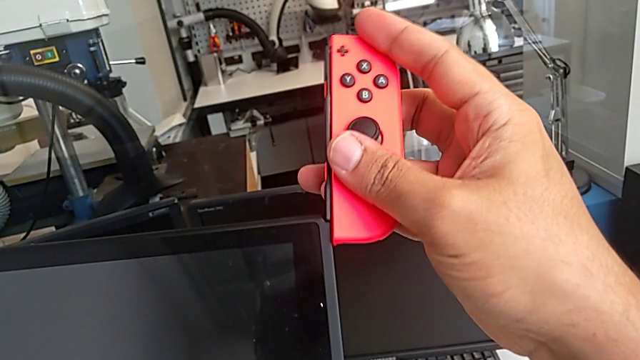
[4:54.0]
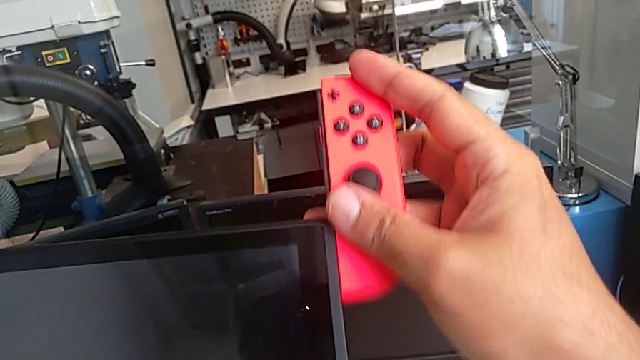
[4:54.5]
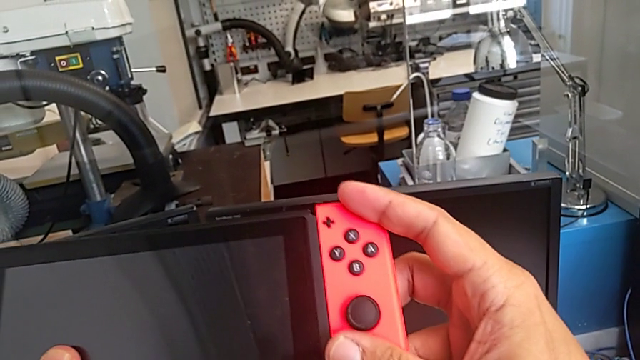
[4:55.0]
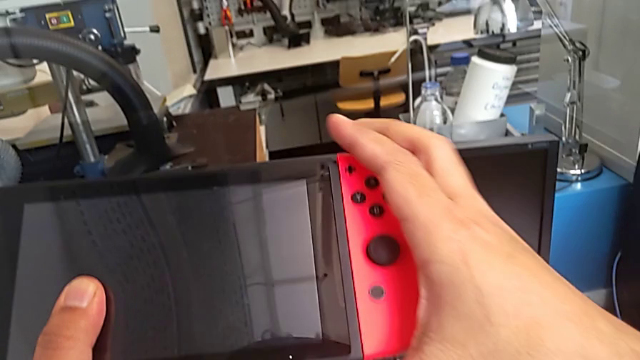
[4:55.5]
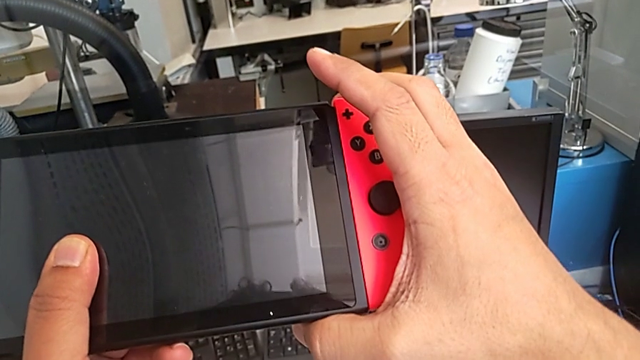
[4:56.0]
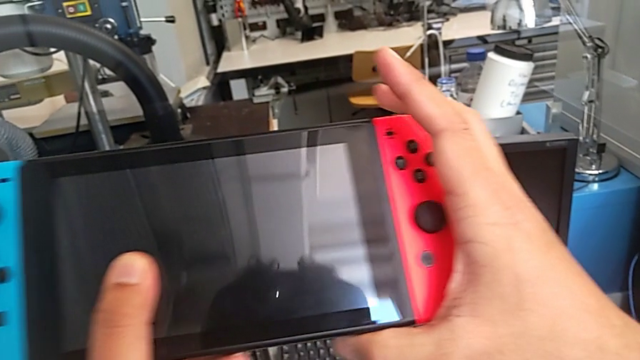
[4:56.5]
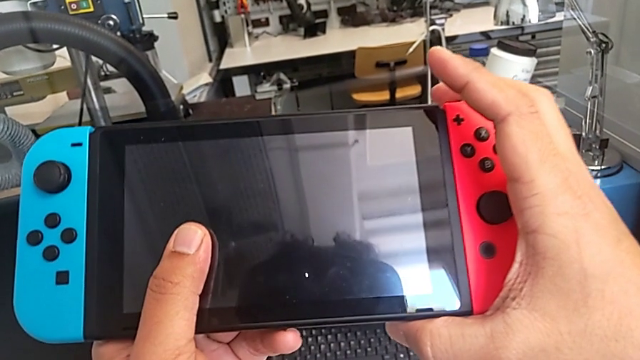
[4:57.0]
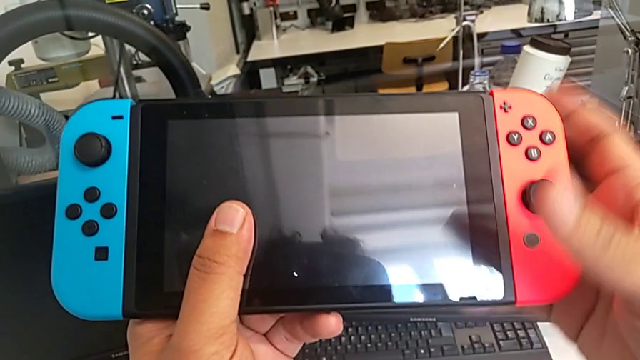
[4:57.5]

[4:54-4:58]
The camera wearer is changing the Joy-Con controllers from the comfort grip to the Nintendo Switch. They keep assembling the red Joy-Con controller.

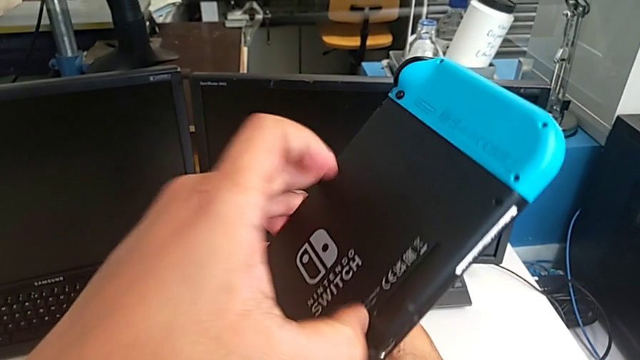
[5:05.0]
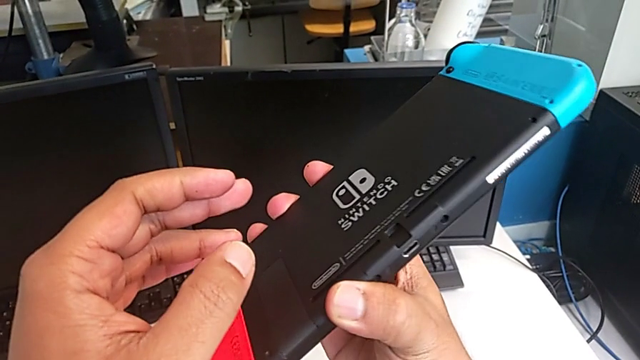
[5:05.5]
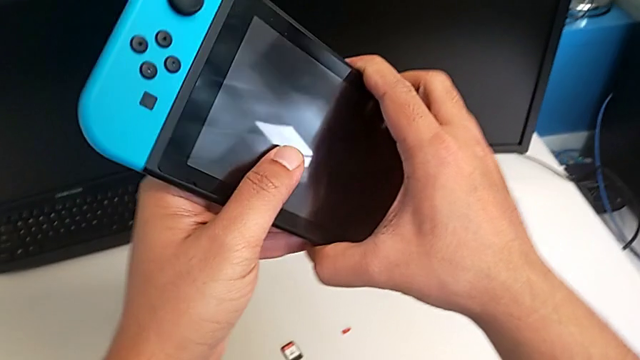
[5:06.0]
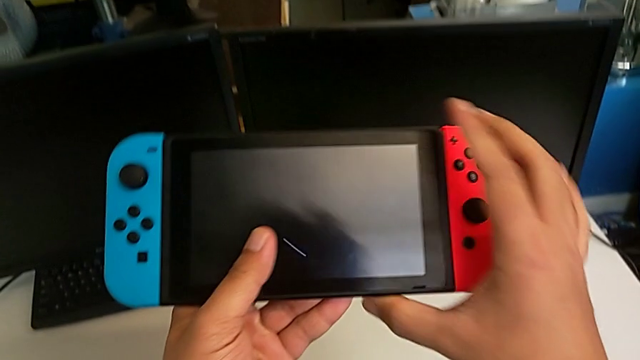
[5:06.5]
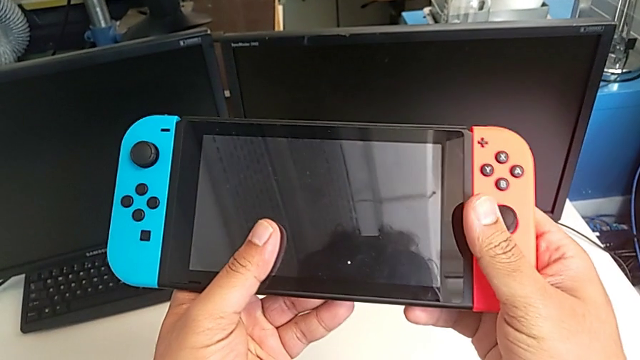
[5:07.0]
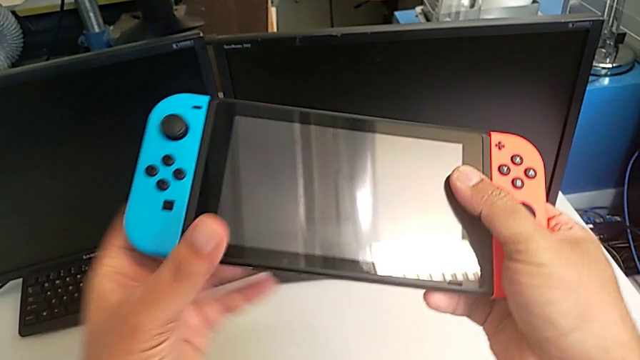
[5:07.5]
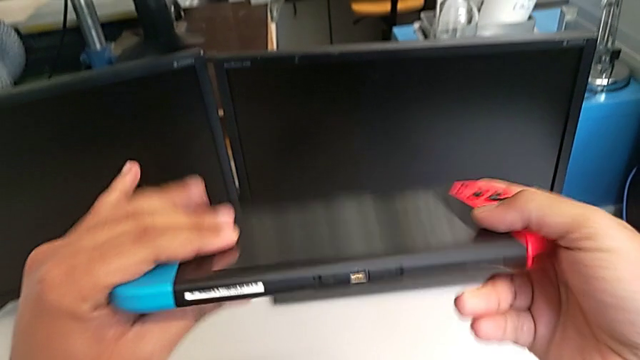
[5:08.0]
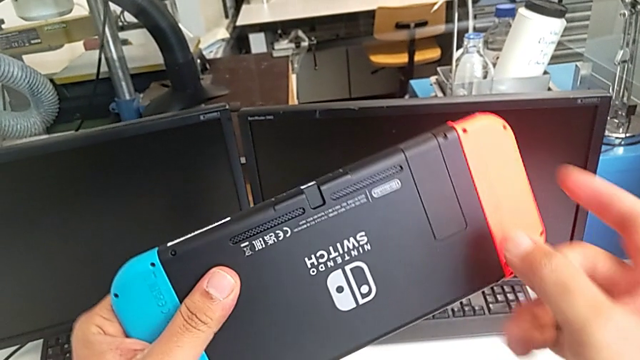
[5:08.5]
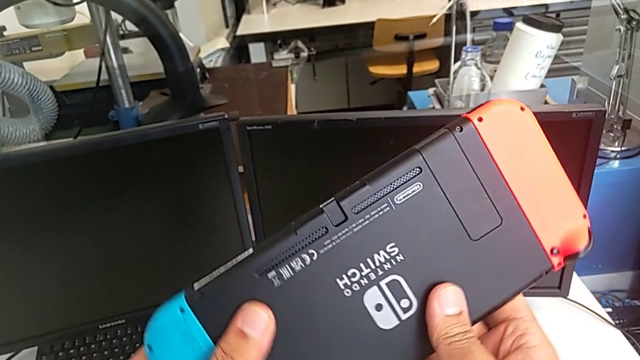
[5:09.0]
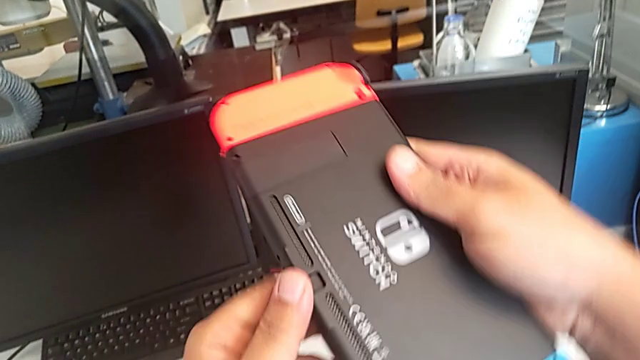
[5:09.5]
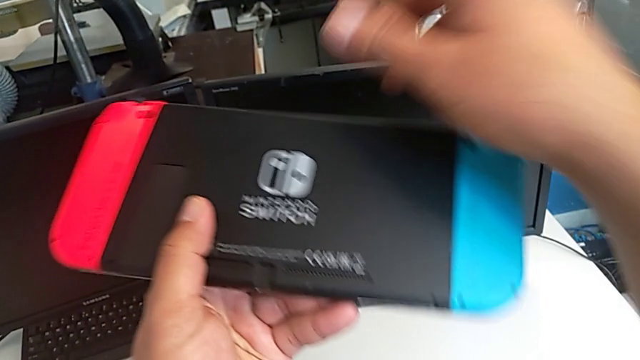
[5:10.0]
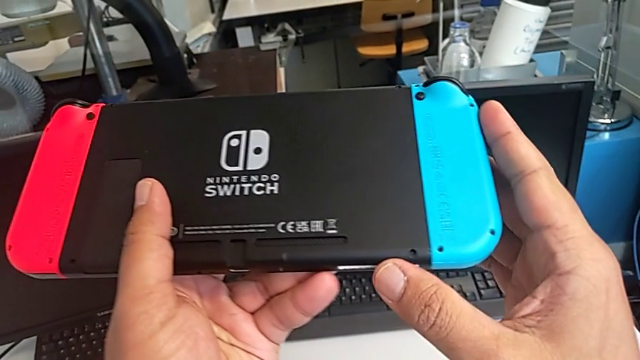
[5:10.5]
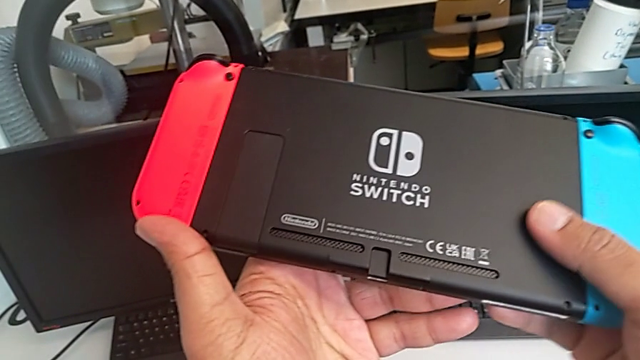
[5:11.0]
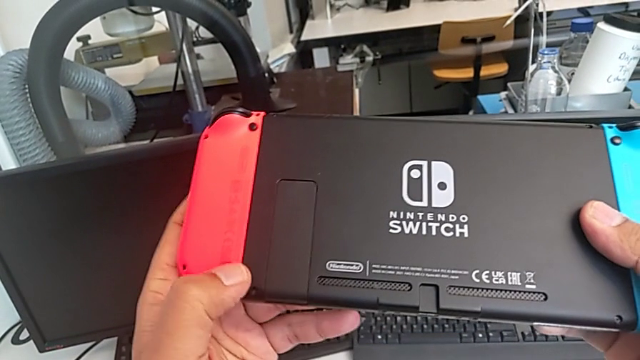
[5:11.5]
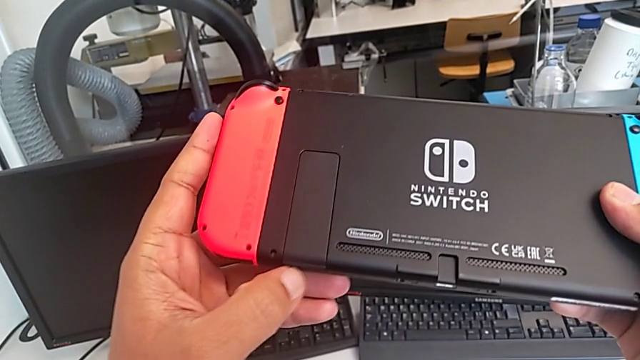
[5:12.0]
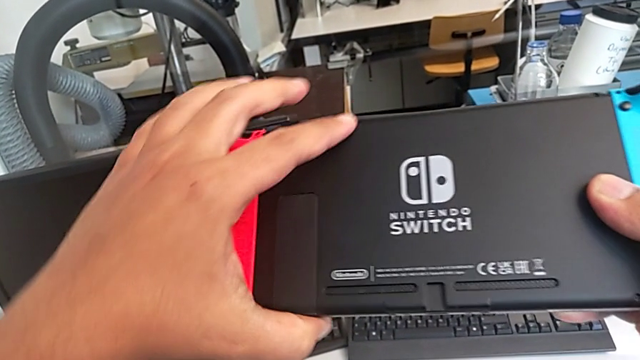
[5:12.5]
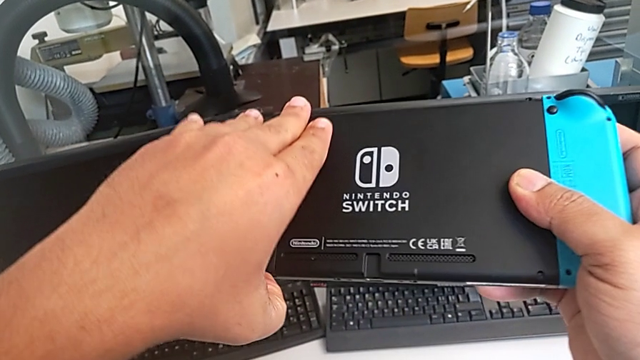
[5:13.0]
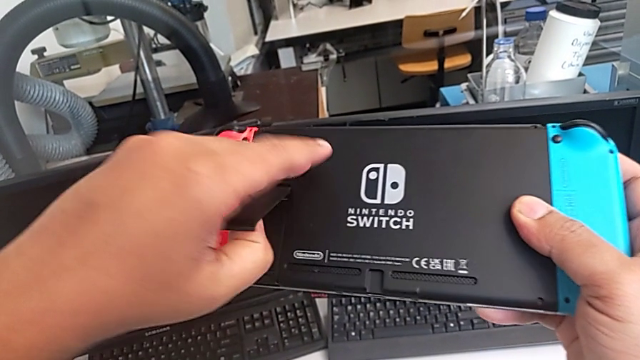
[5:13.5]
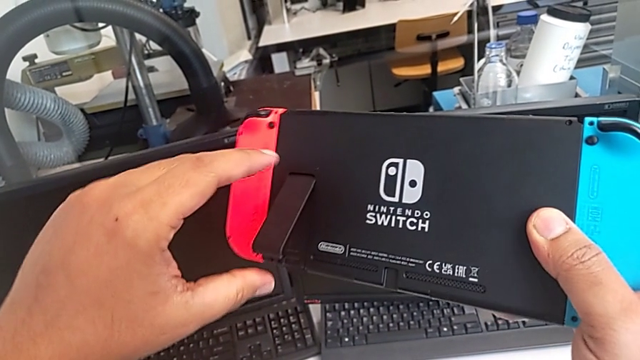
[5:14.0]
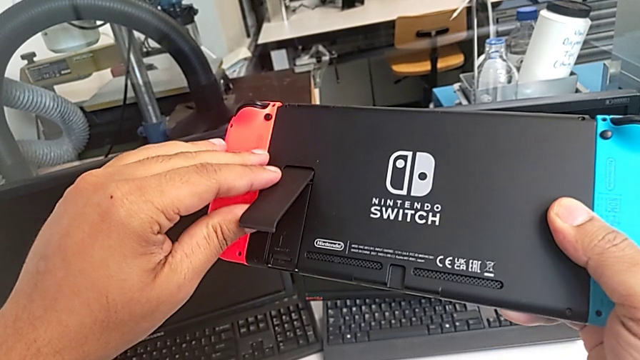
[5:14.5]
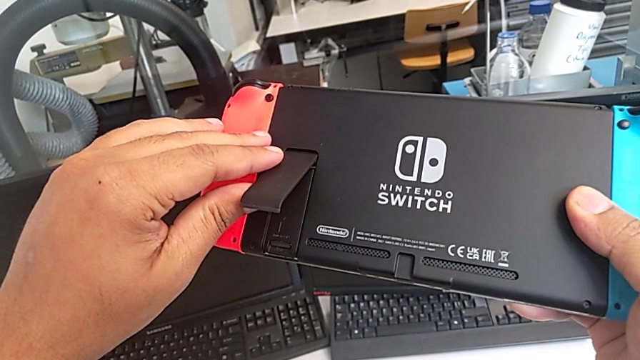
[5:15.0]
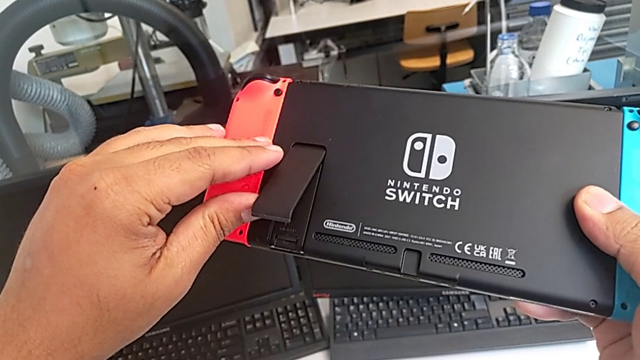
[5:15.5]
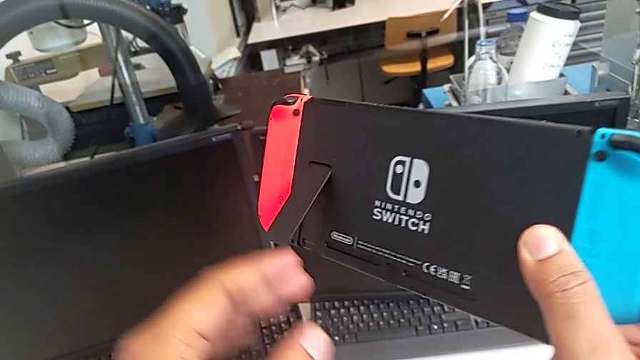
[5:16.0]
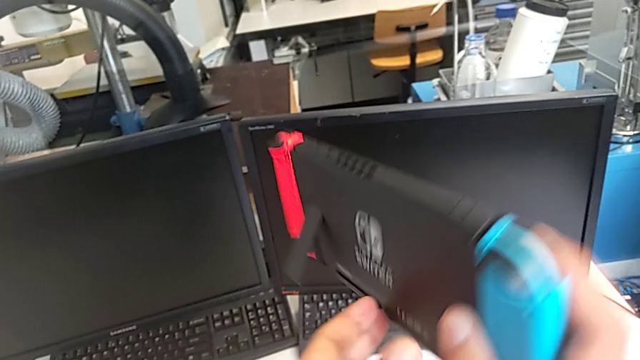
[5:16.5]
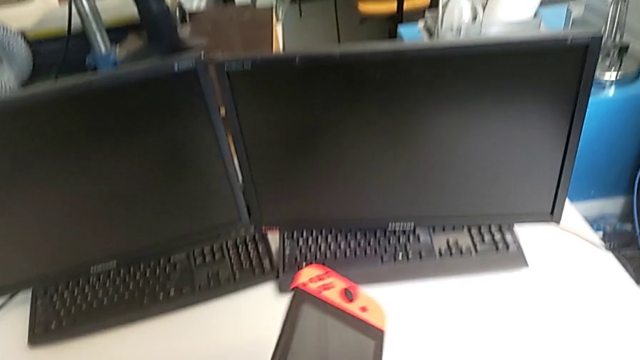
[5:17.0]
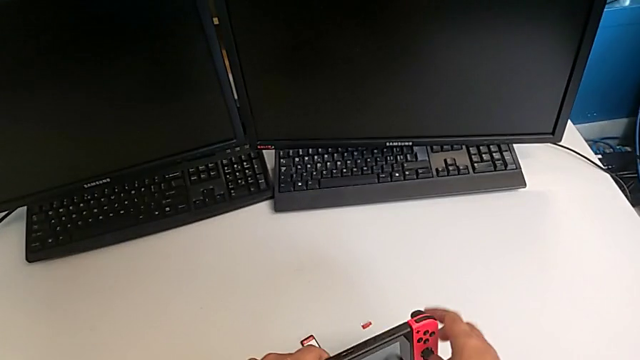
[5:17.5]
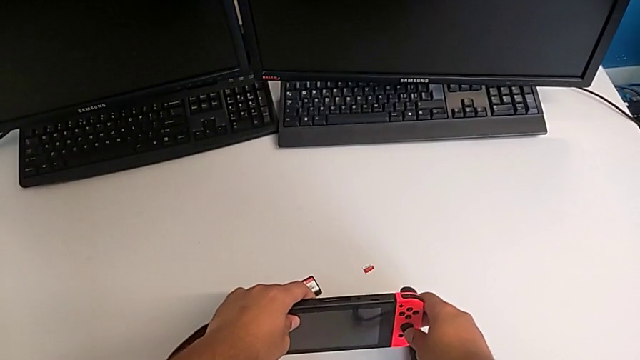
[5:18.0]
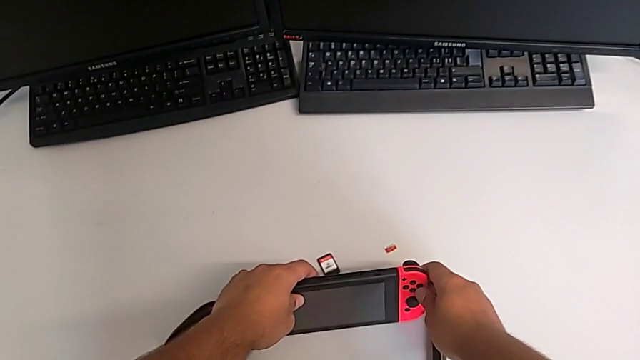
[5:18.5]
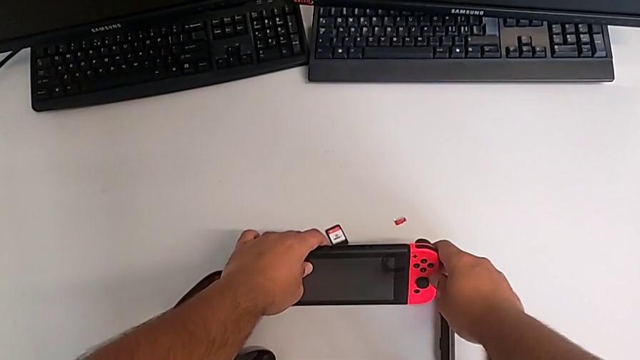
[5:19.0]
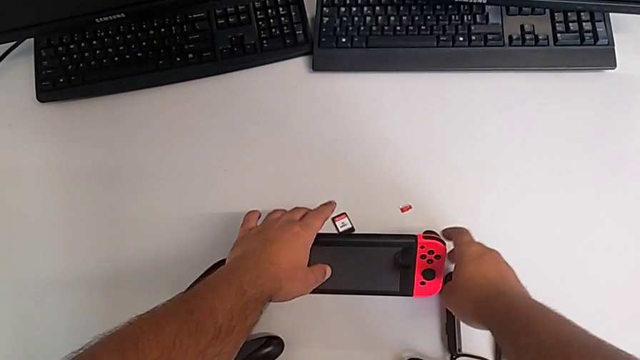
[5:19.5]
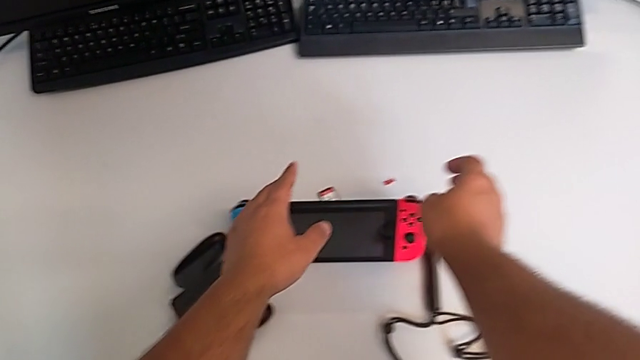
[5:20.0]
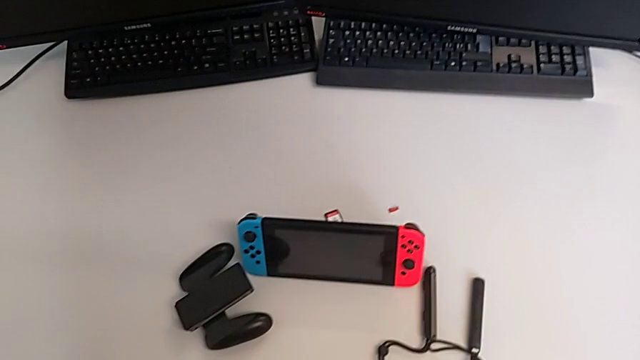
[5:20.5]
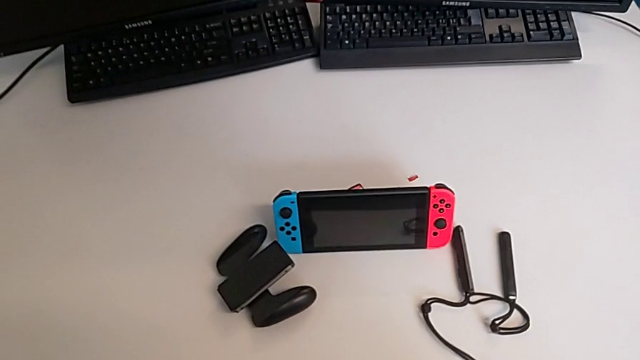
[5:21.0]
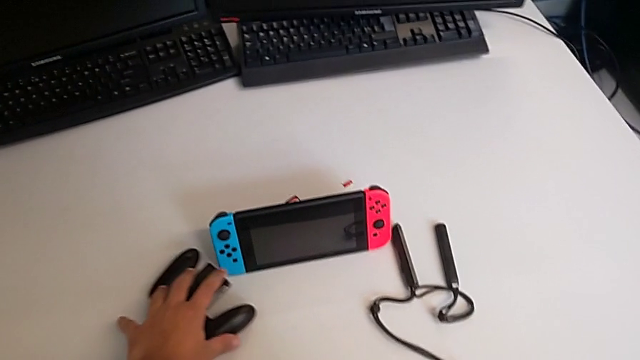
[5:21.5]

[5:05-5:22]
The camera wearer pulls out the kickstand of the Nintendo Switch. They inspect the Nintendo Switch, open the kickstand and drop the Nintendo Switch.
